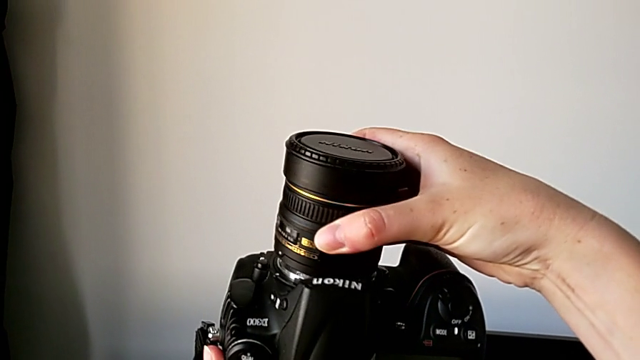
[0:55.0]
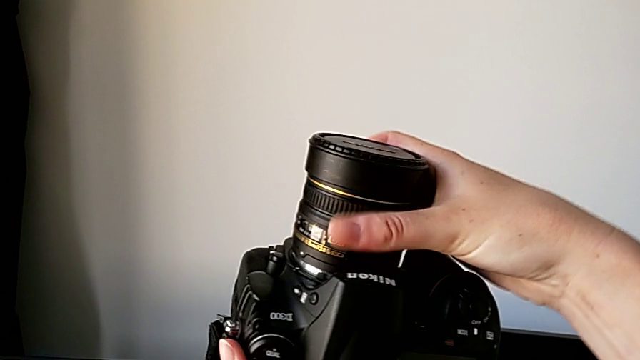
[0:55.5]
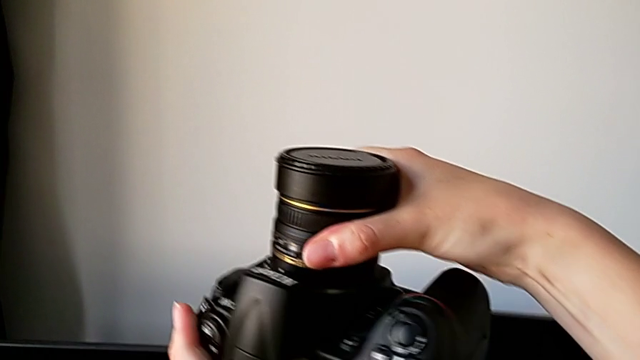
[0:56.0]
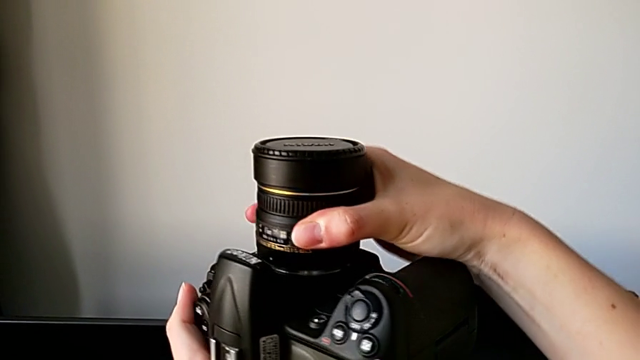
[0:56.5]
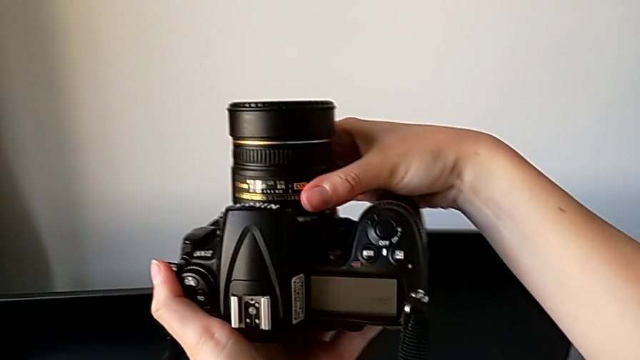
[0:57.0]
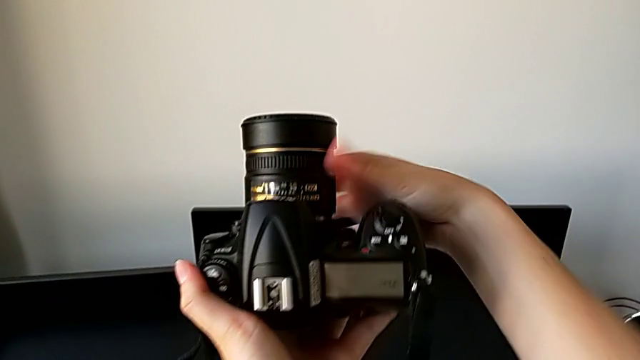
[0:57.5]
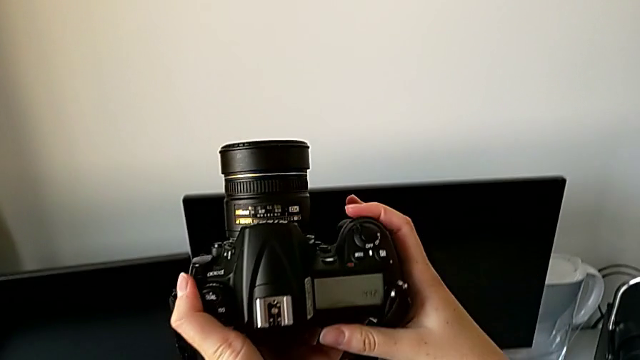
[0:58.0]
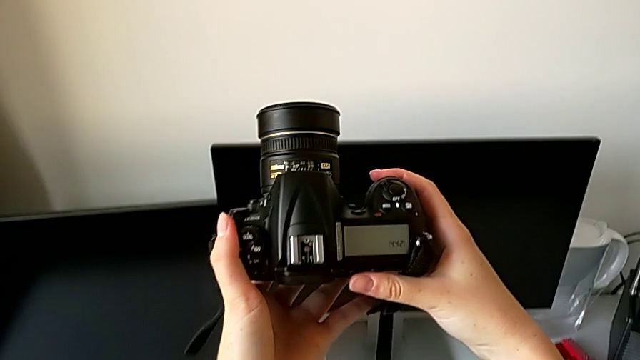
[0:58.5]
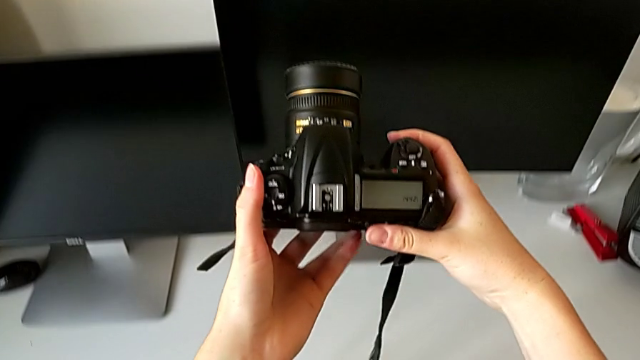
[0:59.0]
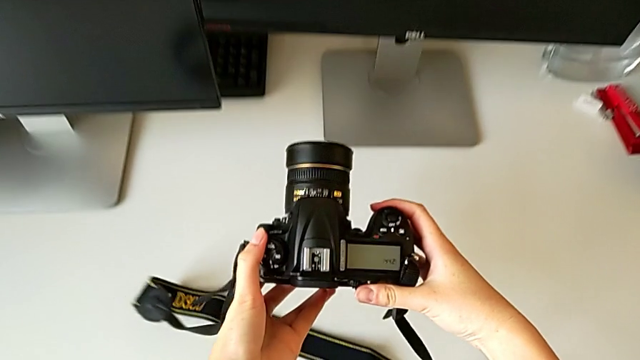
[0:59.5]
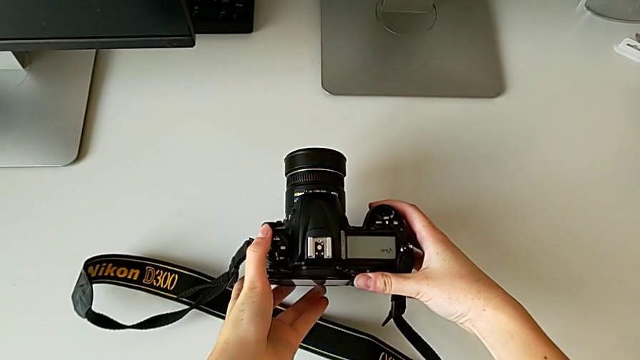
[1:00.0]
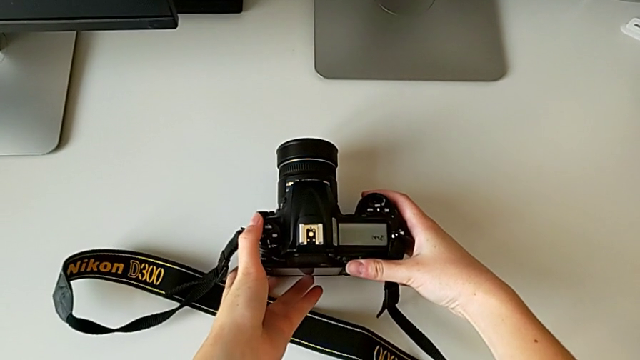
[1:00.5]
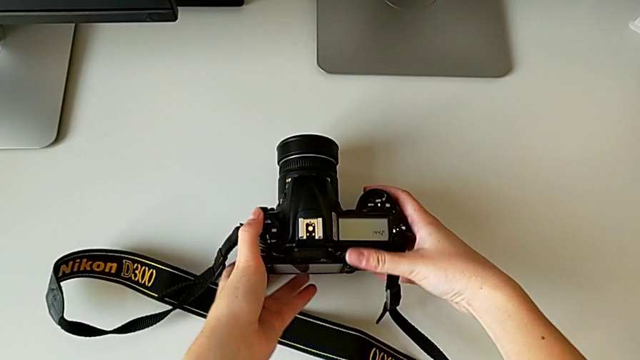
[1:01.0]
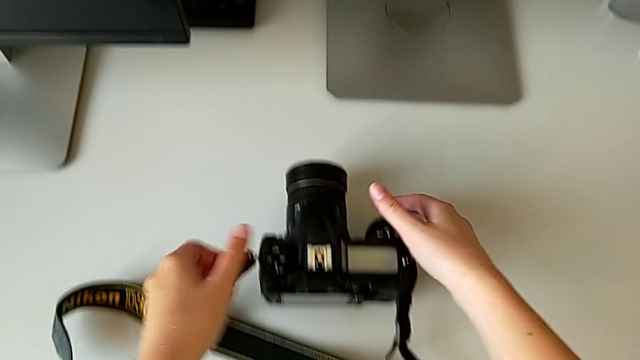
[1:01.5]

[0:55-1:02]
The camera wearer is attaching the lens of the DSLR. They assemble the lens and place the DSLR.

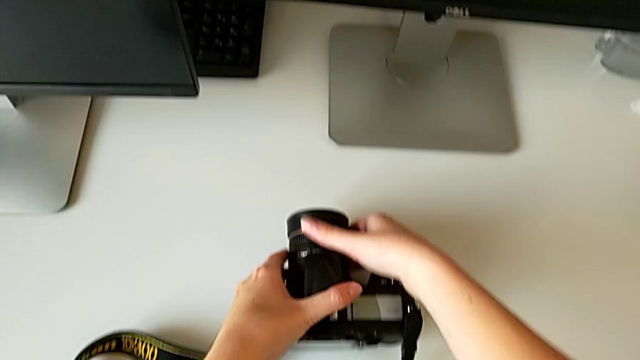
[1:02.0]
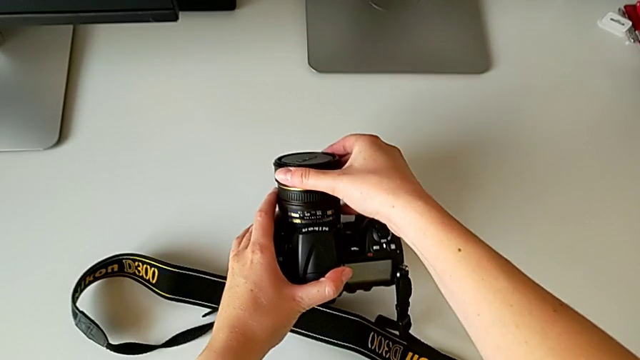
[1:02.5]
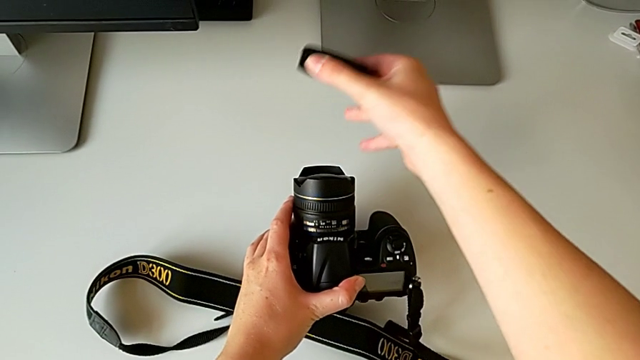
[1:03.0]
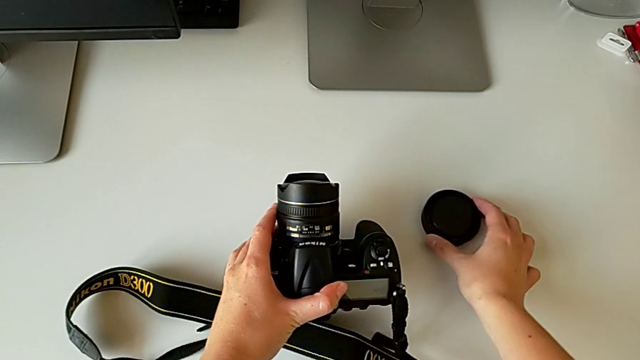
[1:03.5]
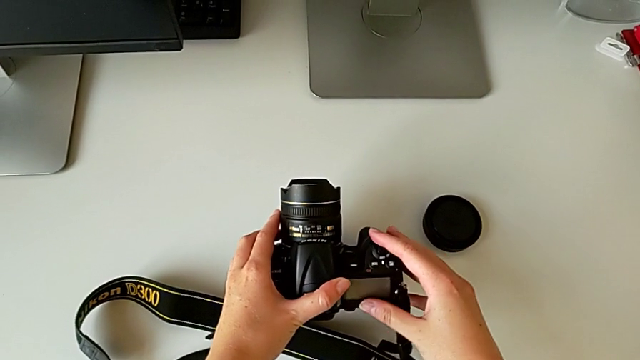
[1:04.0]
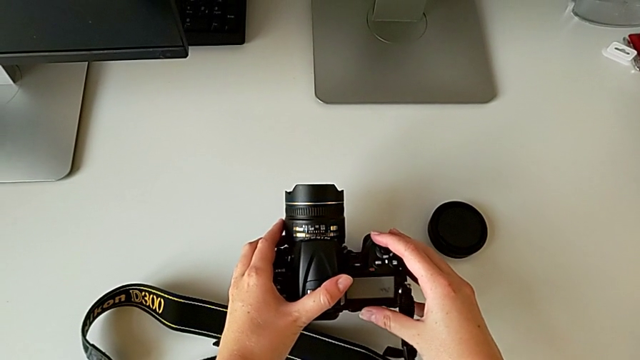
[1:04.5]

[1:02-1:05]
The camera wearer detaches the lens cover. They withdraw the lens cover and place it.

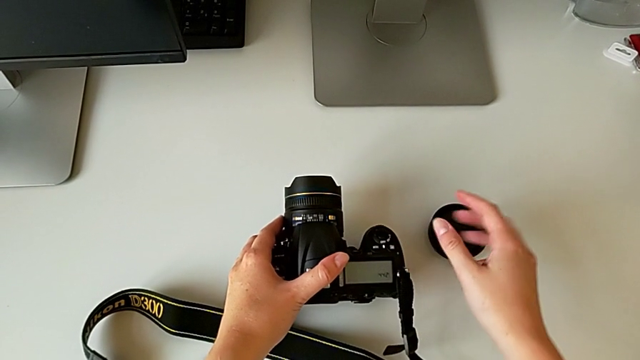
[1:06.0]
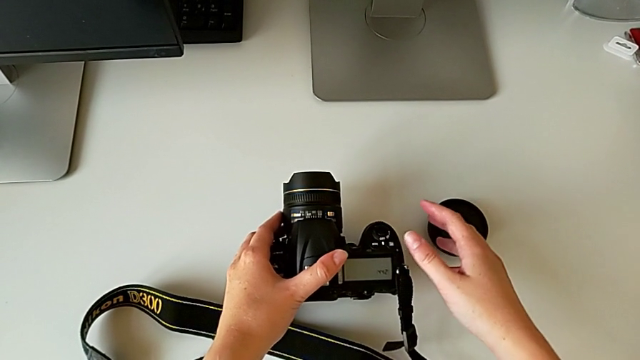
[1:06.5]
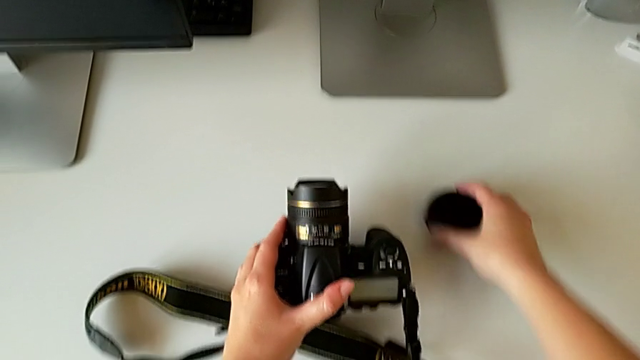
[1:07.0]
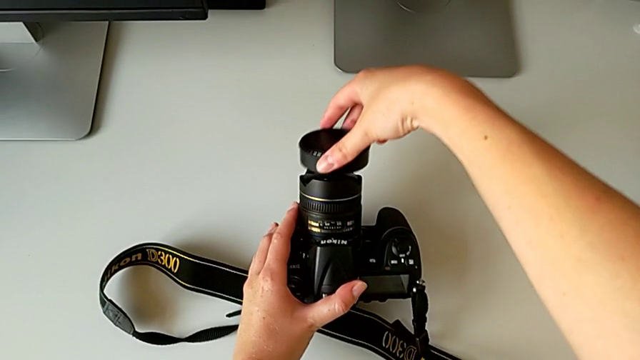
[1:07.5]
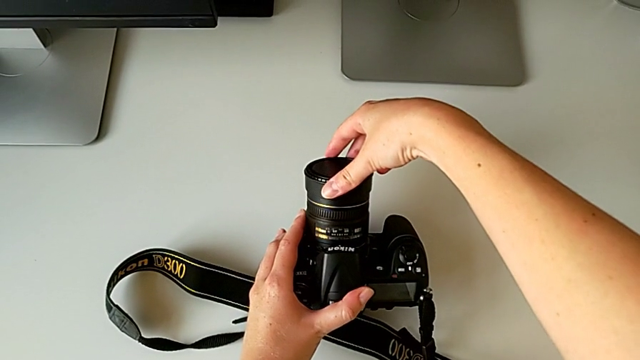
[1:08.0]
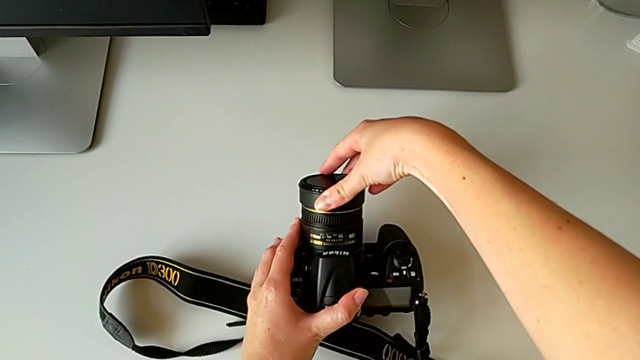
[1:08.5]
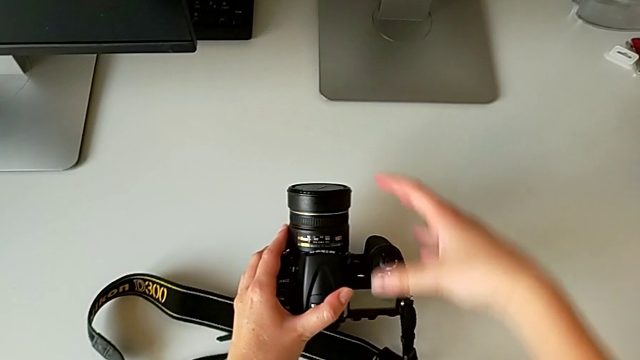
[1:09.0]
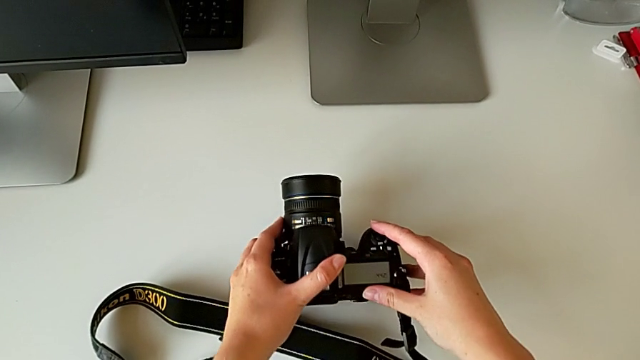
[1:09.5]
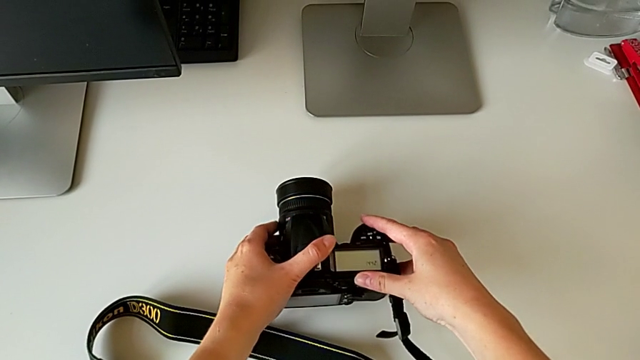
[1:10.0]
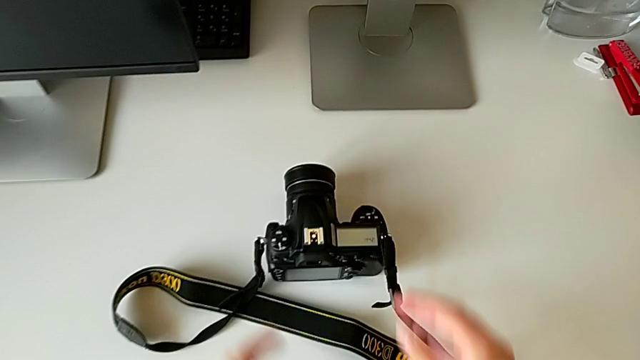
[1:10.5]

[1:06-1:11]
The camera wearer attaches the lens cover. They grab the lens cover, assemble it and place the DSLR.

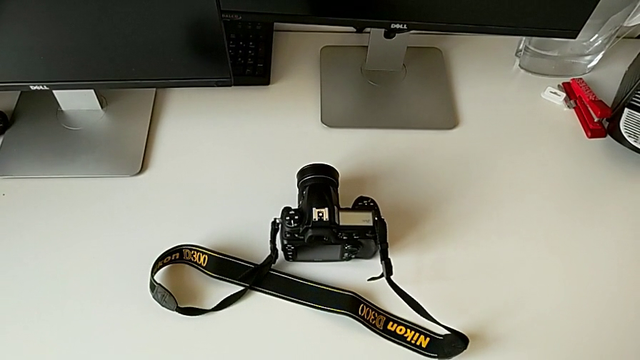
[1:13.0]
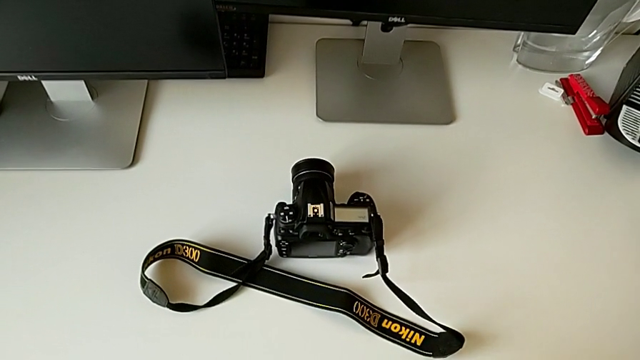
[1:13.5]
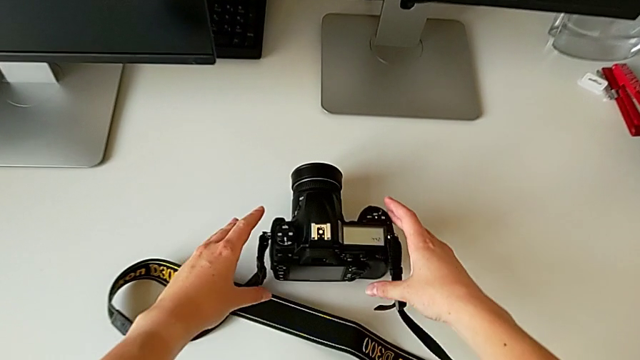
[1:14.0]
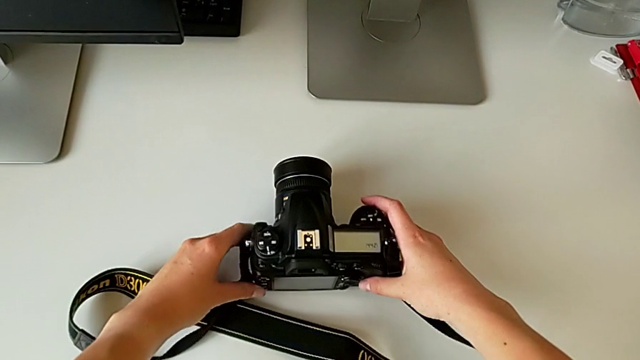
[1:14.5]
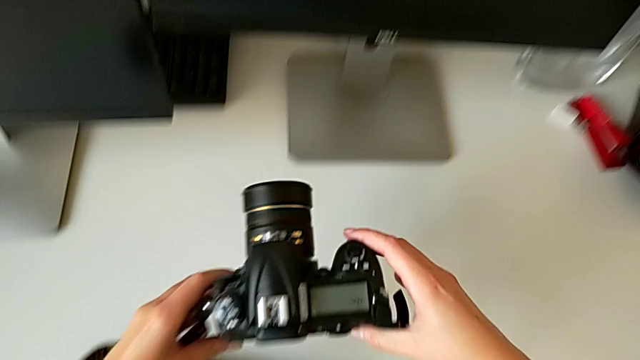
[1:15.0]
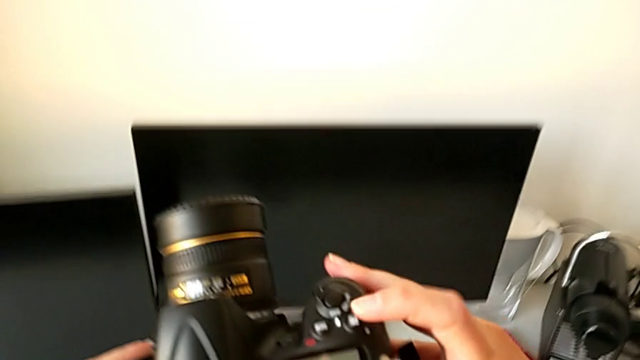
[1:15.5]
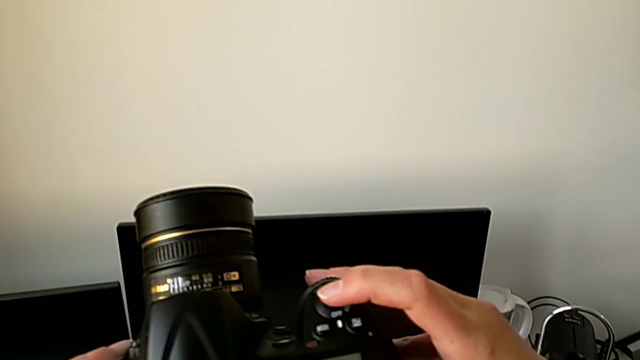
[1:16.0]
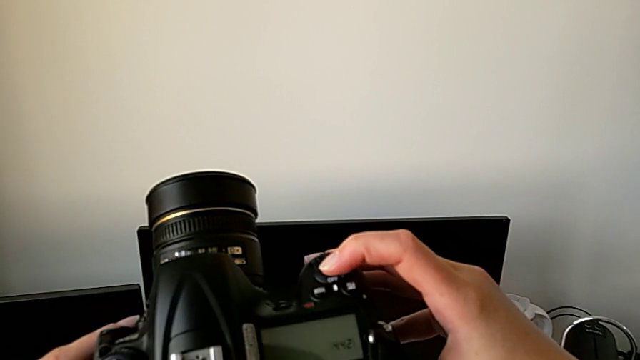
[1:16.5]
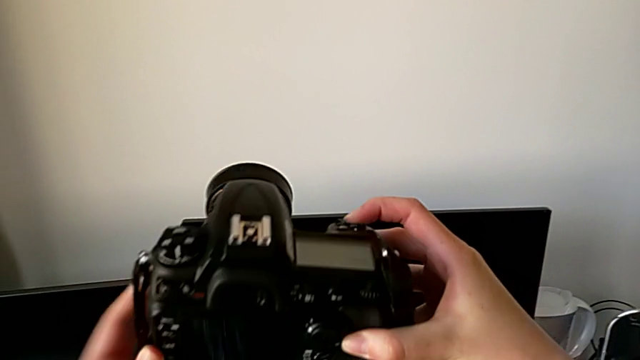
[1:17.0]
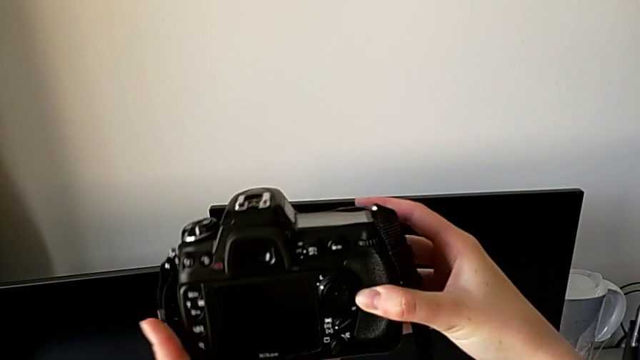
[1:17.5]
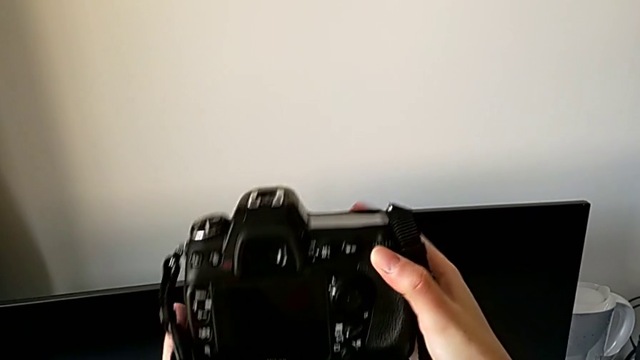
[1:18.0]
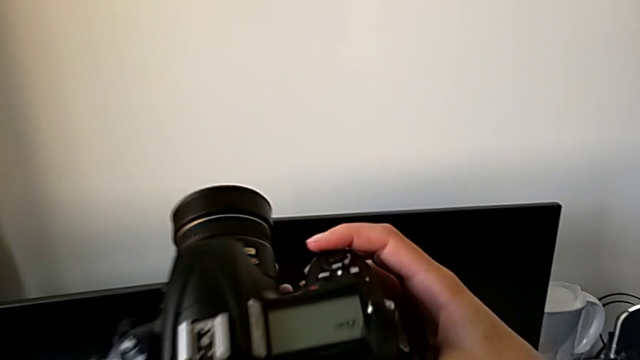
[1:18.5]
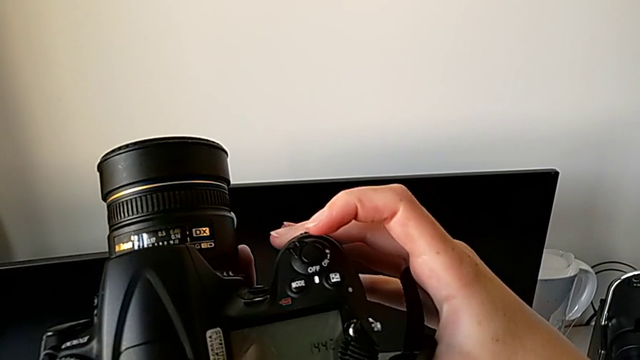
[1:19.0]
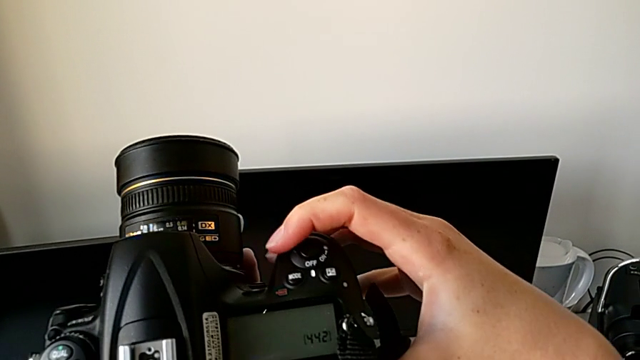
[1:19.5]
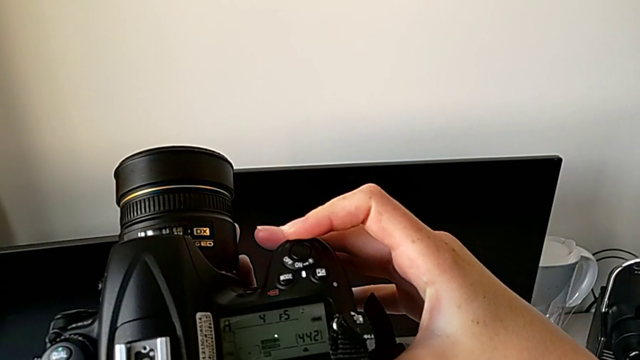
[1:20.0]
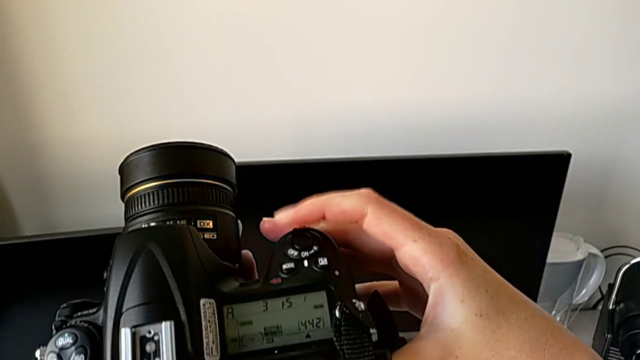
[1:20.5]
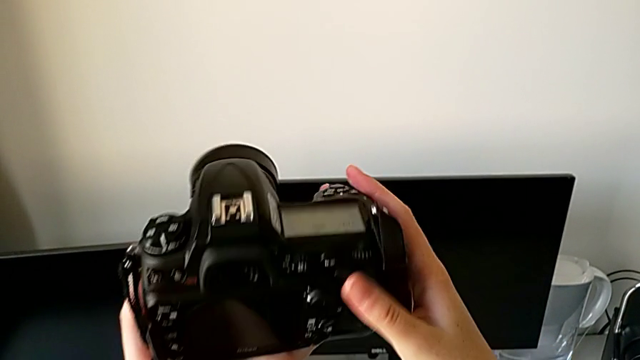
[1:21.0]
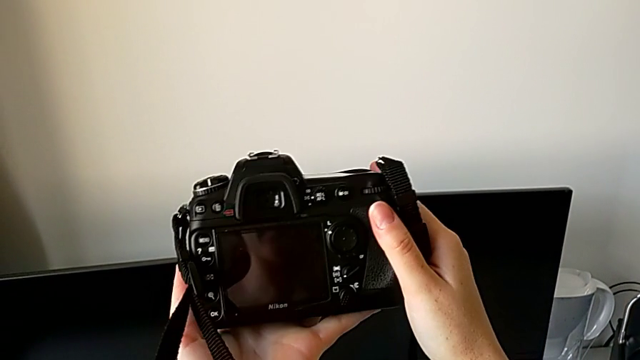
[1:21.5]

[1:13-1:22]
The camera wearer turns on the DSLR. They grab the DSLR, lift it, wrongly press the button, flip the DSLR and turn it on.
